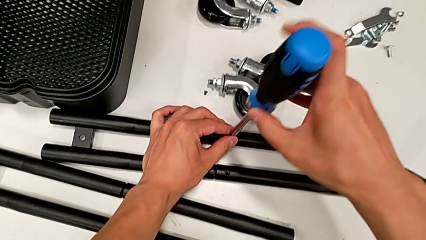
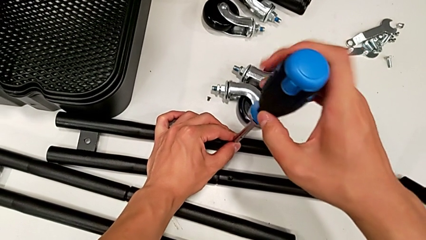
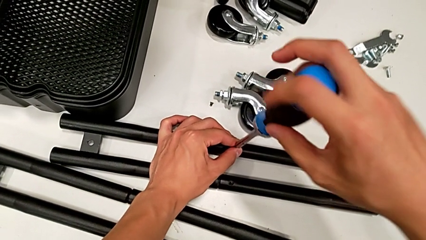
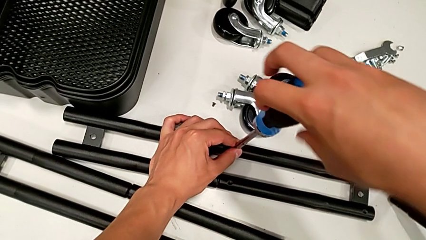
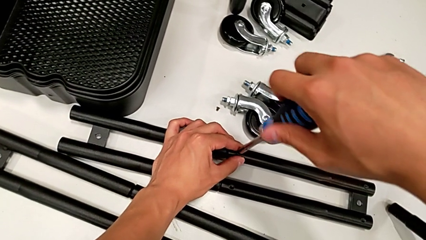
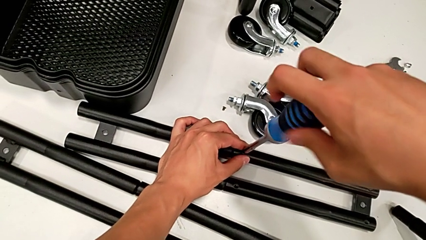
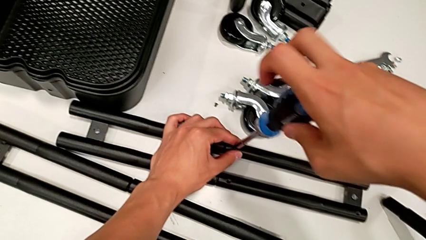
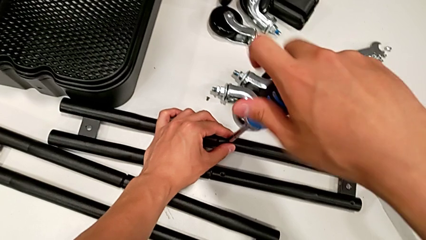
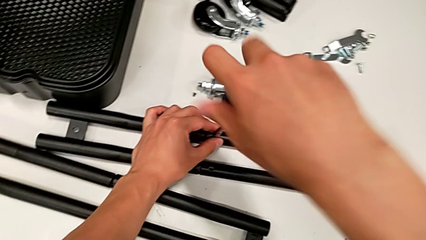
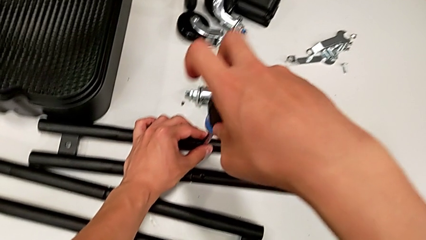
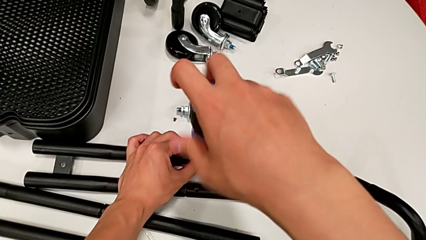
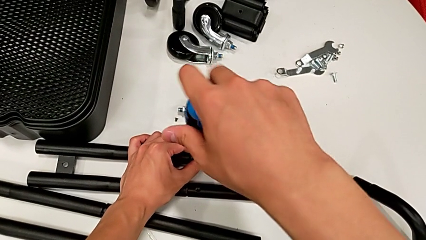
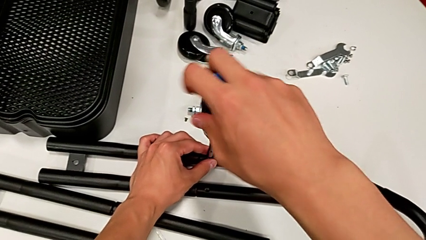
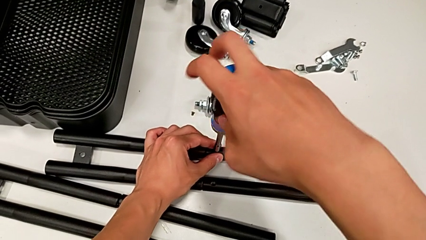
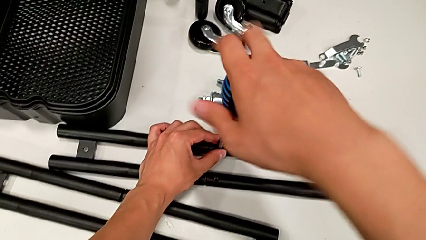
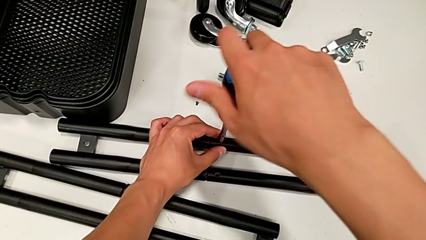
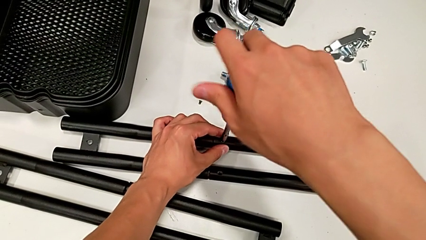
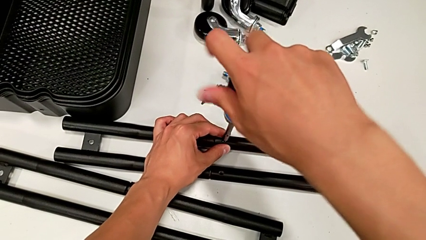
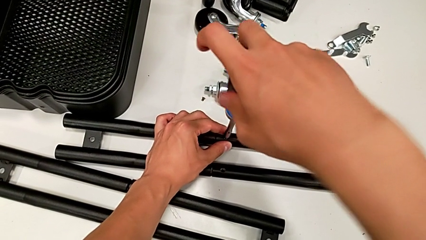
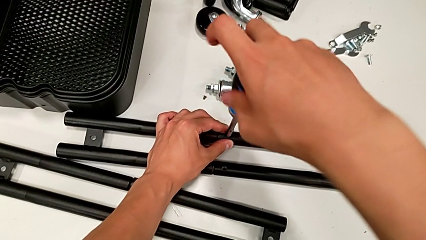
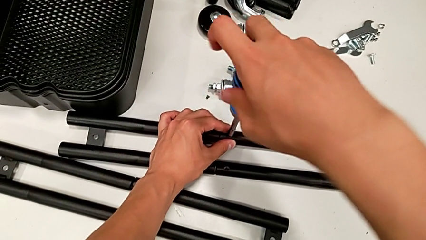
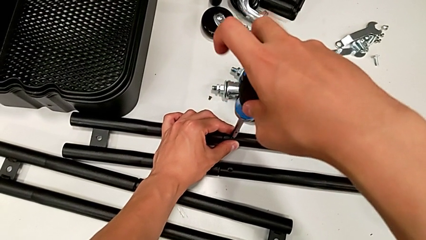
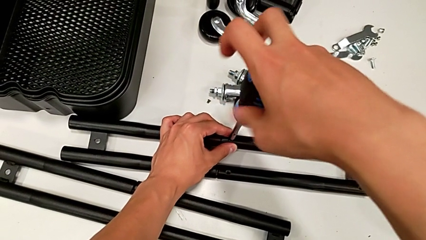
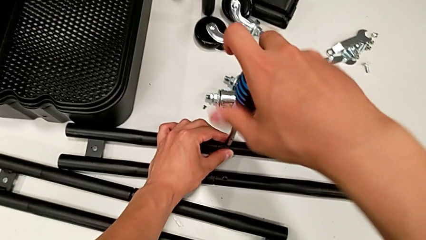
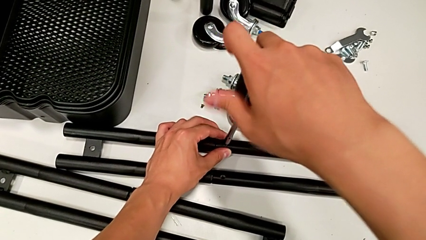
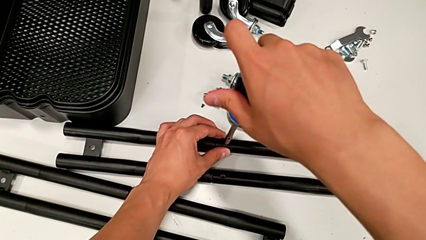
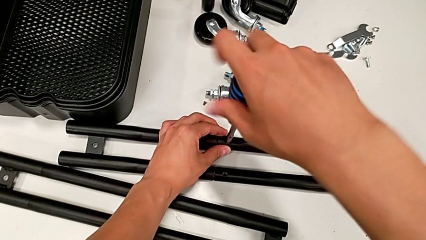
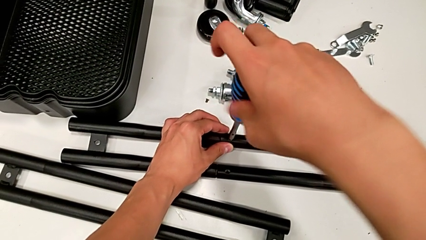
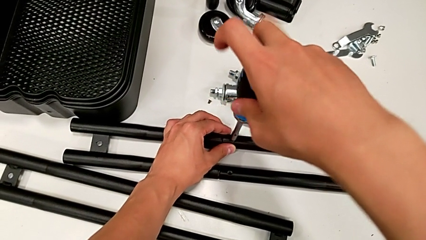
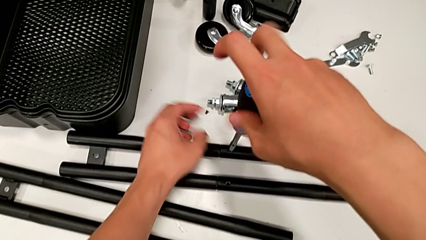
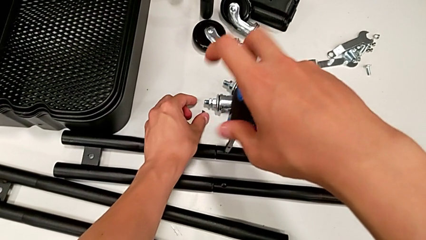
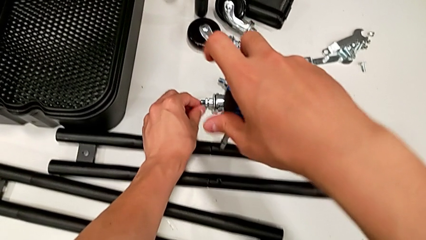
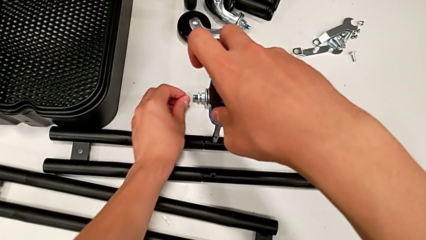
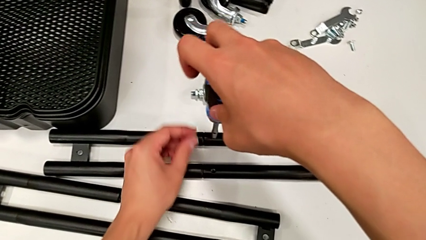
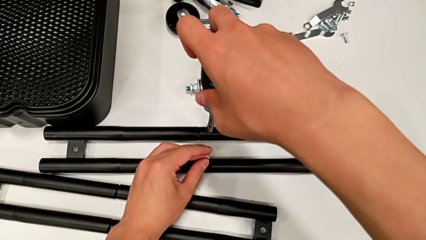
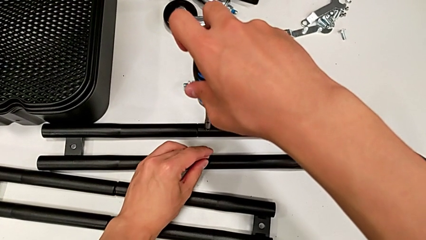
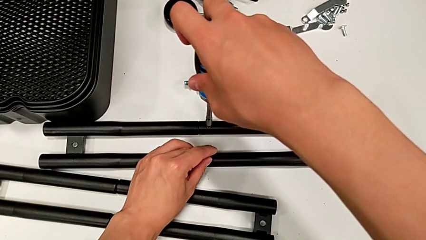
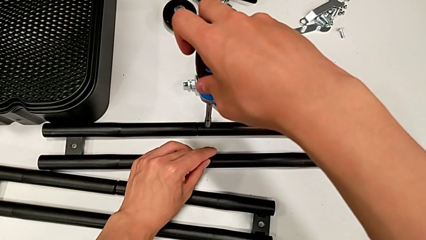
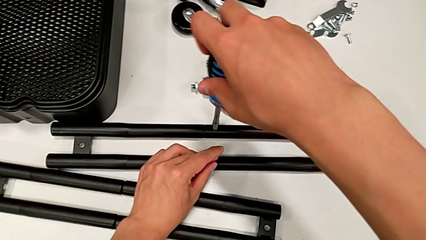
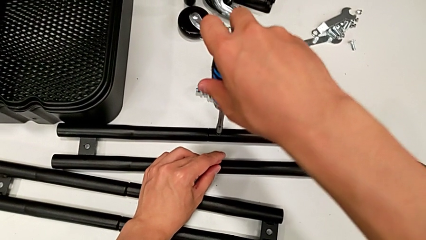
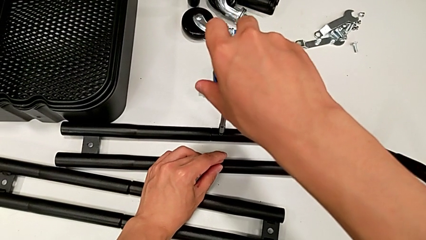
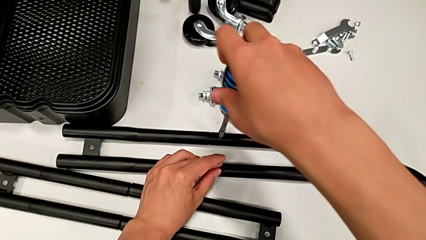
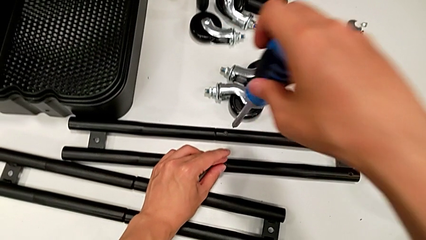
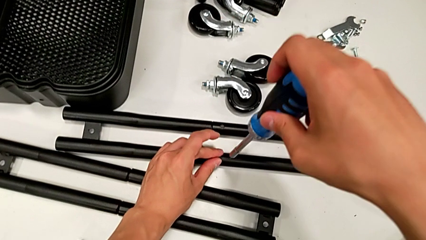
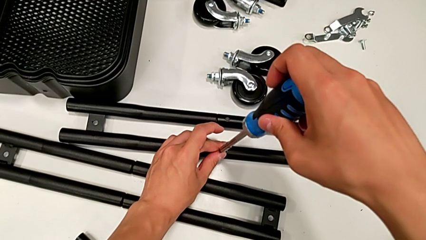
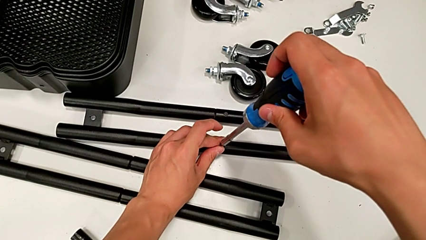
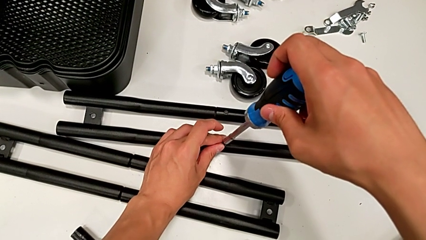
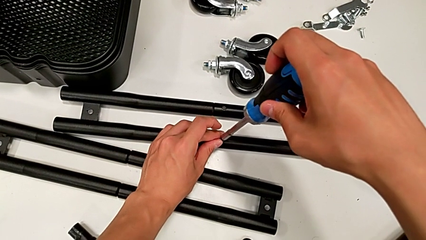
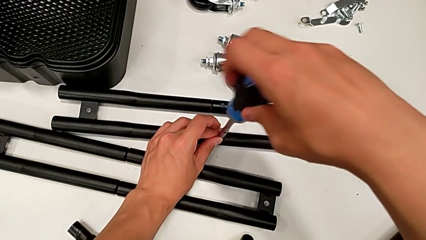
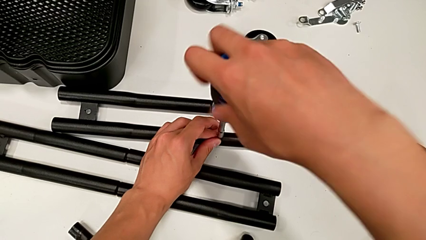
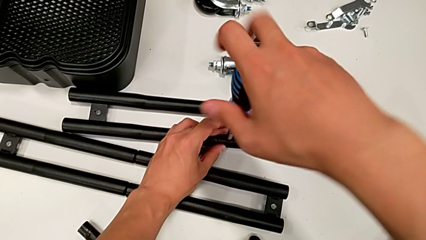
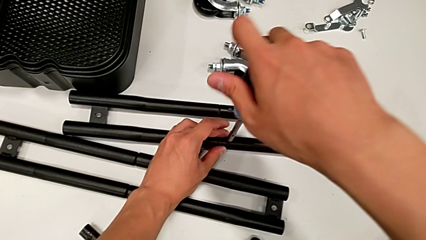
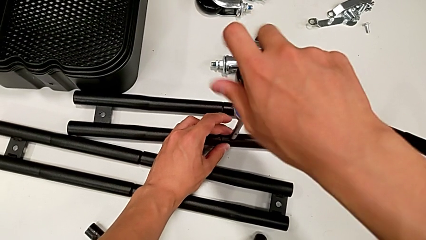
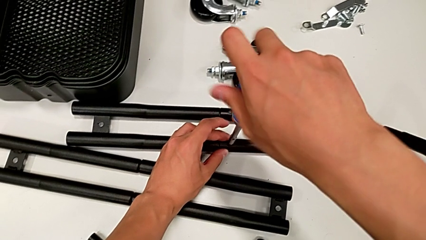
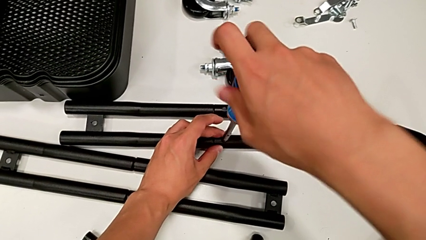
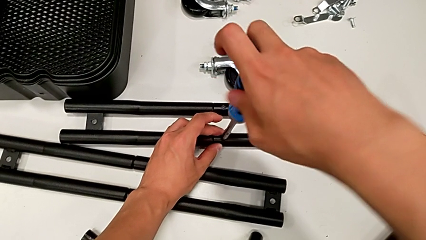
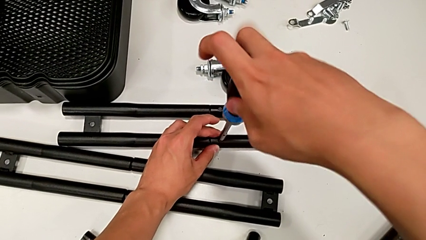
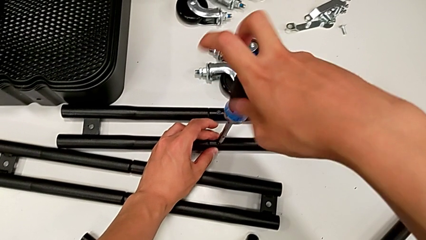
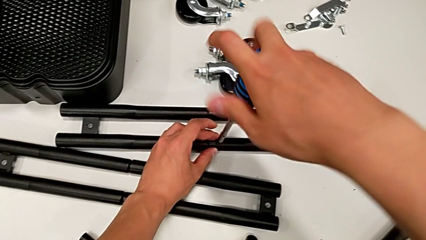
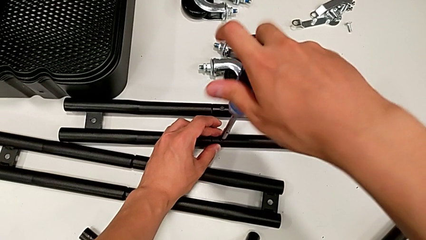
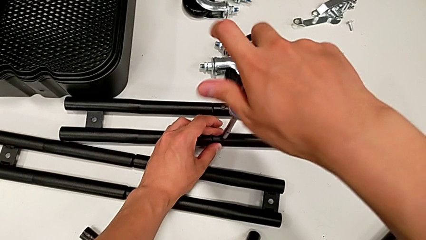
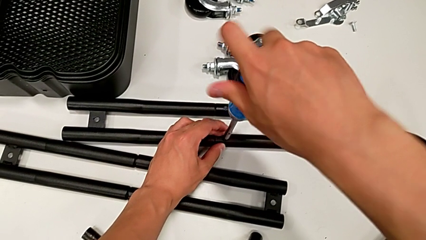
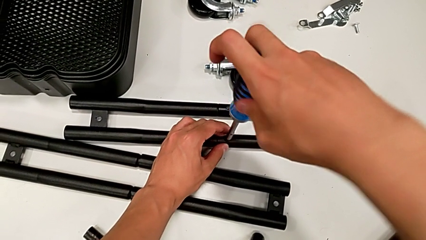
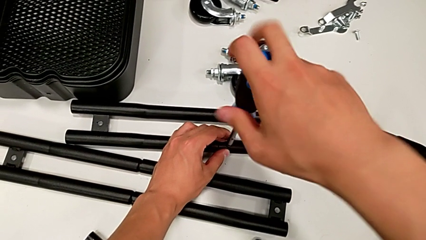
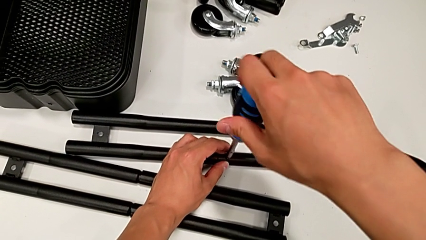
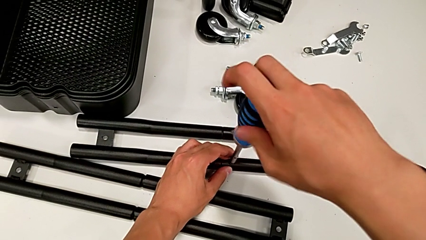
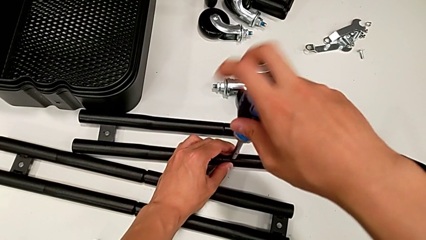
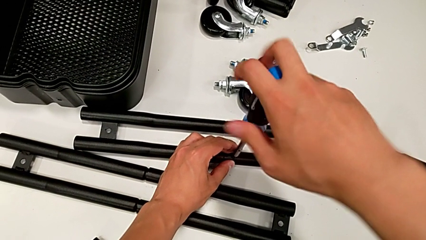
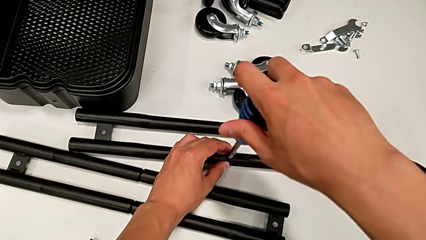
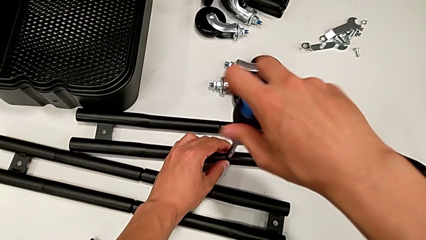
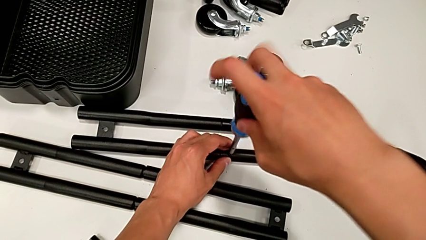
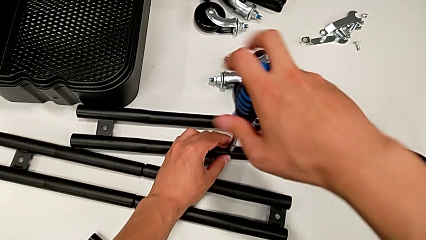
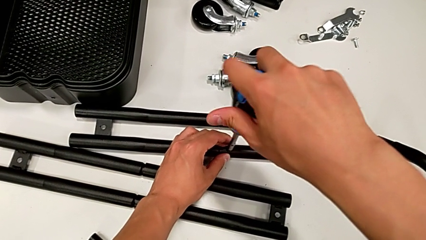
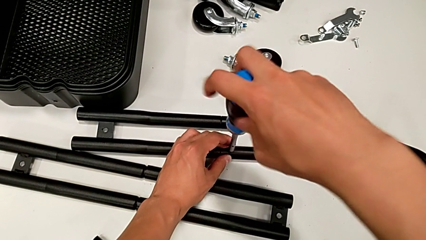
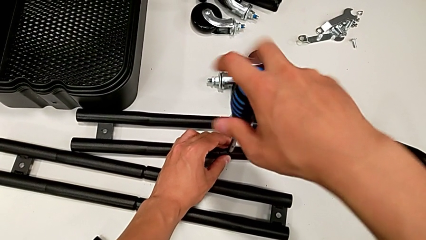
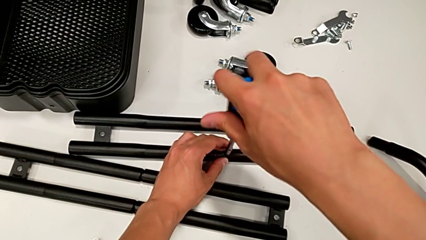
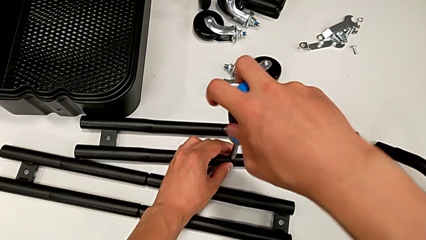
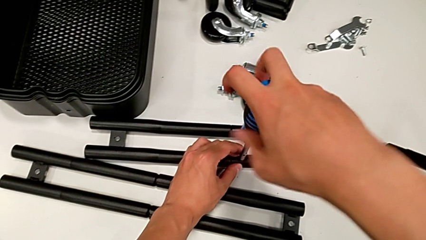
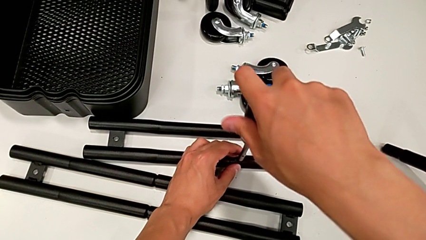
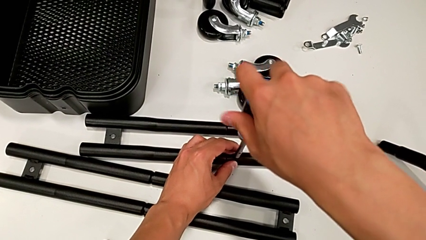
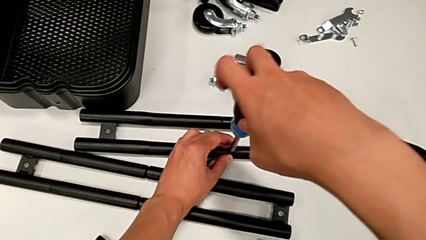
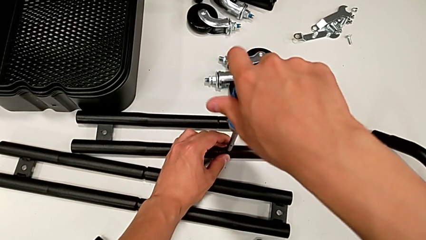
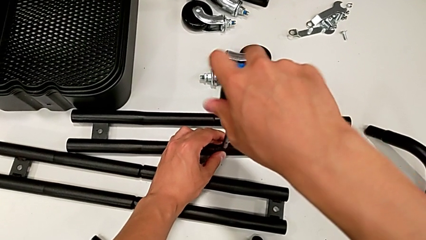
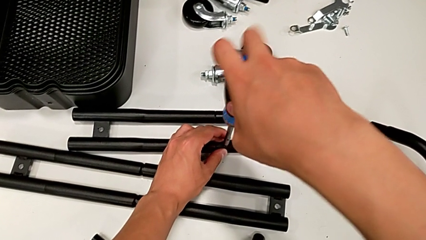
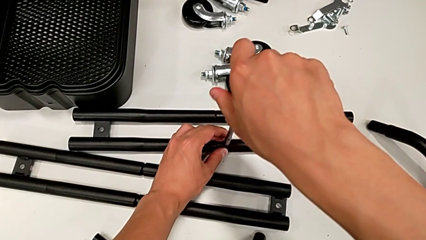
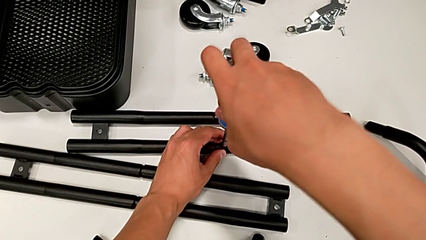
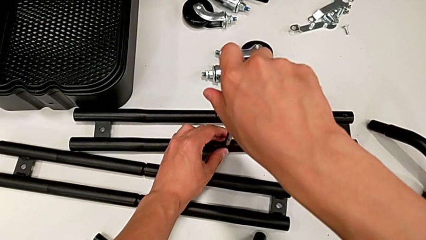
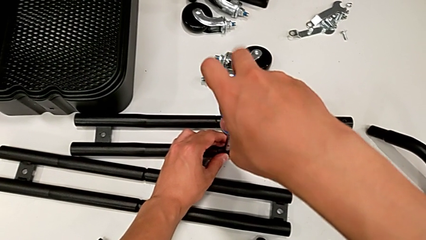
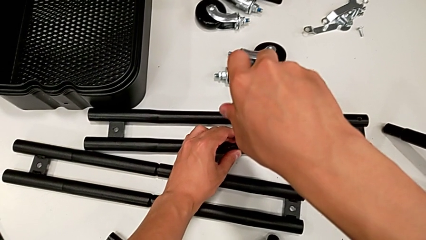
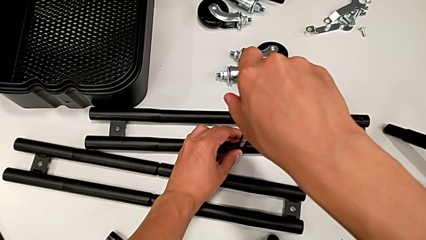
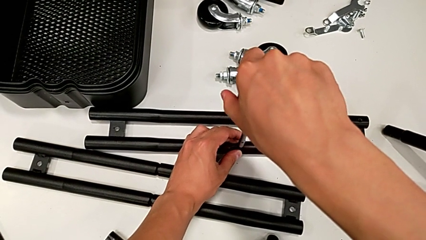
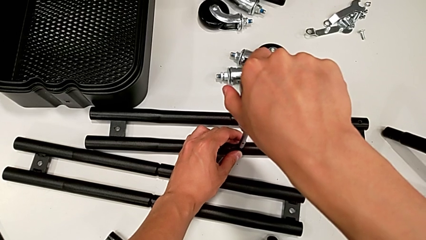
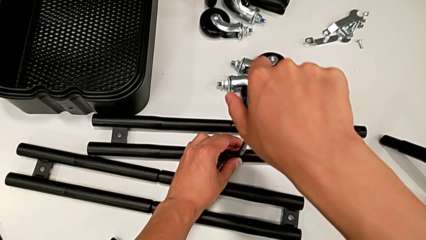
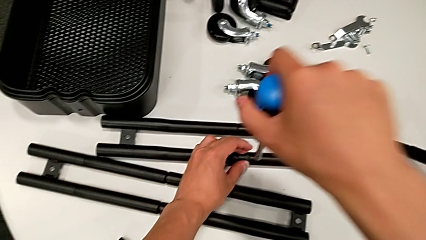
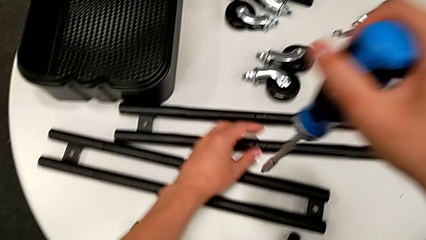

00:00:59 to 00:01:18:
The camera wearer is assembling the side legs together. They screw the first screw, grab the third screw, grab the second screw, screw the first screw, insert the second screw and screw it.
